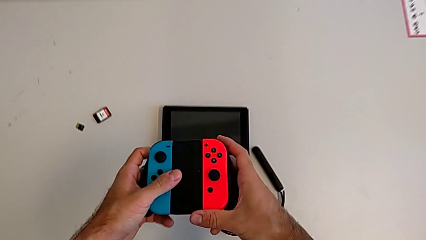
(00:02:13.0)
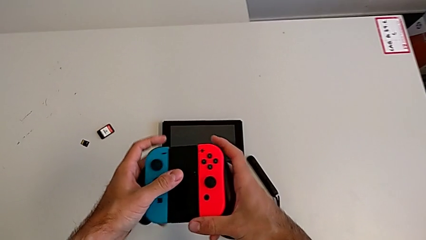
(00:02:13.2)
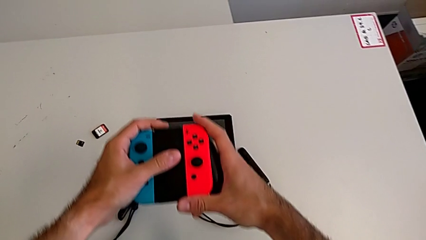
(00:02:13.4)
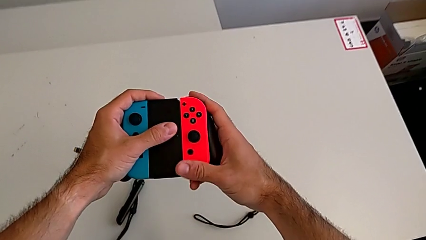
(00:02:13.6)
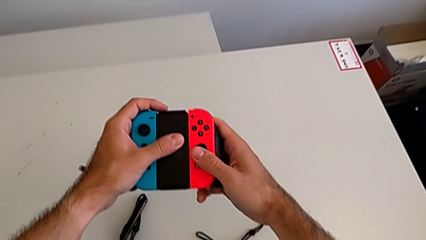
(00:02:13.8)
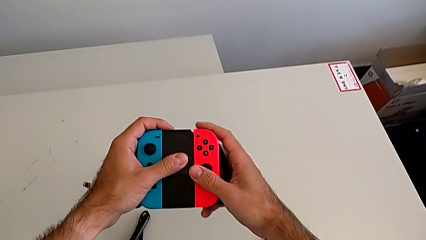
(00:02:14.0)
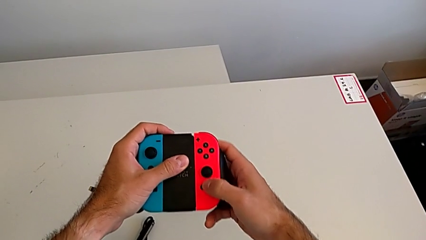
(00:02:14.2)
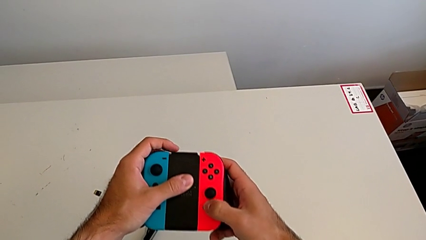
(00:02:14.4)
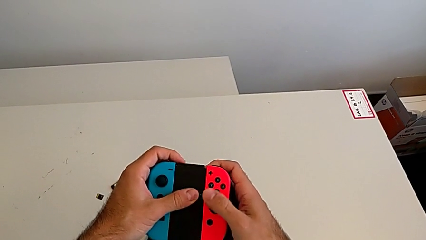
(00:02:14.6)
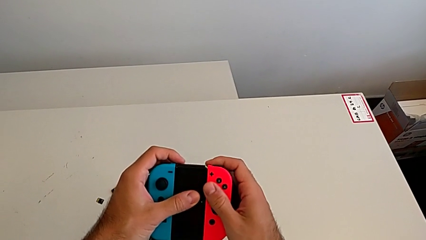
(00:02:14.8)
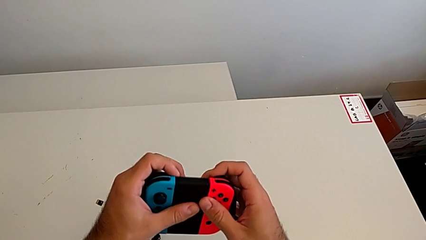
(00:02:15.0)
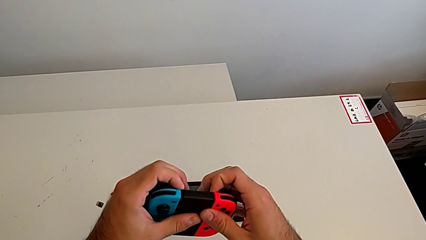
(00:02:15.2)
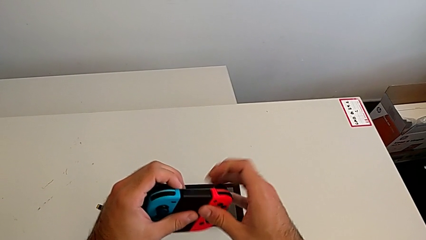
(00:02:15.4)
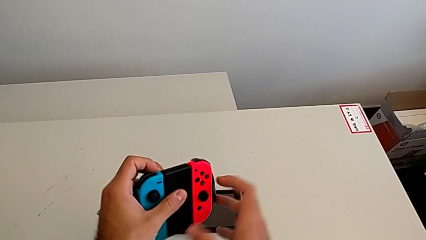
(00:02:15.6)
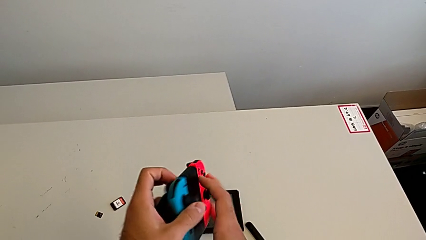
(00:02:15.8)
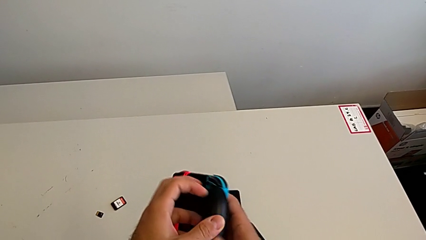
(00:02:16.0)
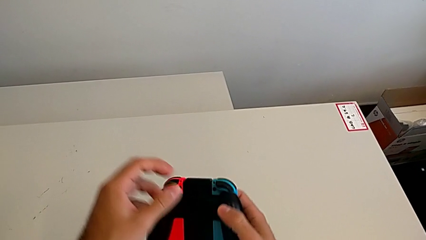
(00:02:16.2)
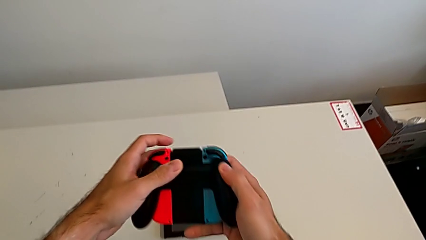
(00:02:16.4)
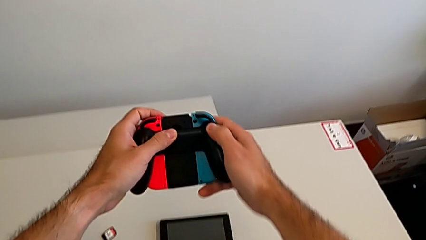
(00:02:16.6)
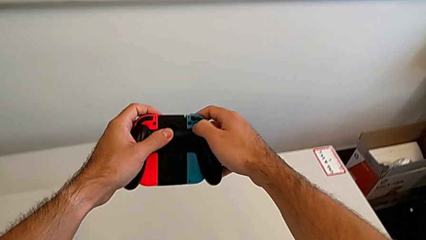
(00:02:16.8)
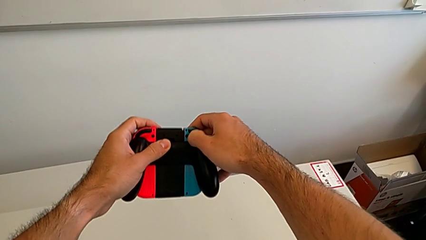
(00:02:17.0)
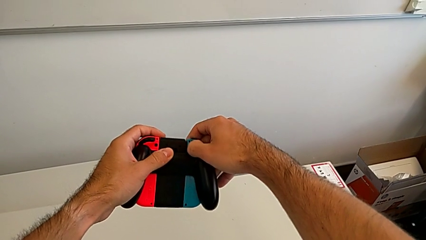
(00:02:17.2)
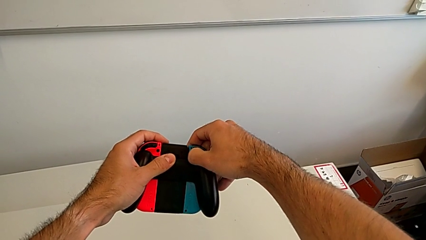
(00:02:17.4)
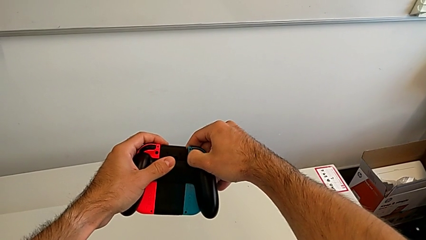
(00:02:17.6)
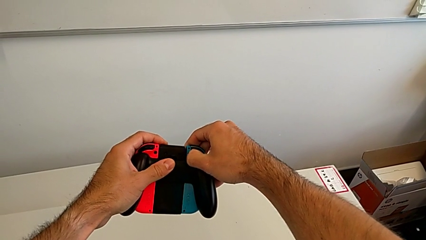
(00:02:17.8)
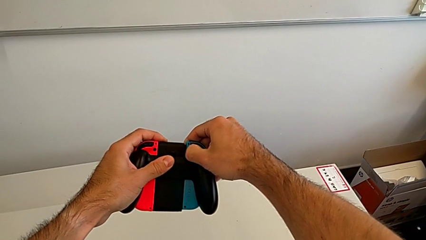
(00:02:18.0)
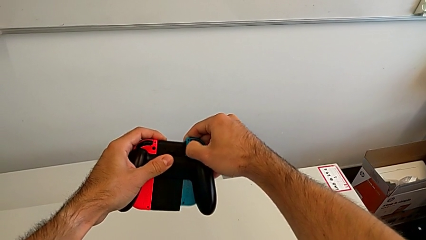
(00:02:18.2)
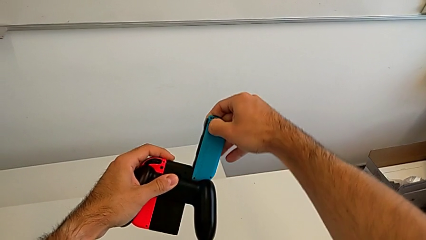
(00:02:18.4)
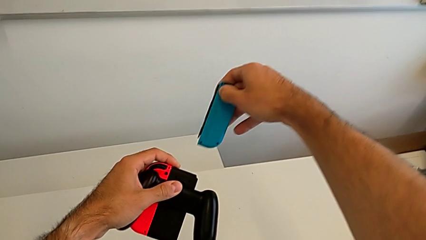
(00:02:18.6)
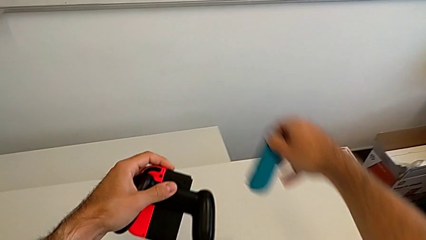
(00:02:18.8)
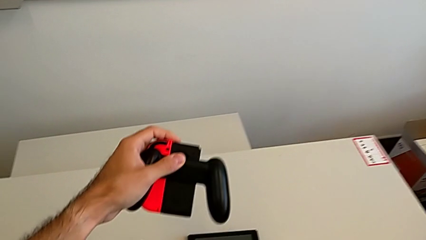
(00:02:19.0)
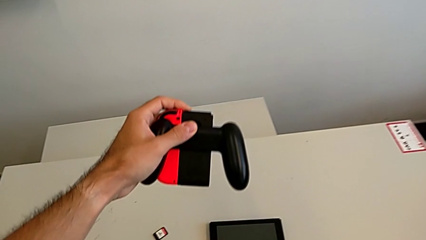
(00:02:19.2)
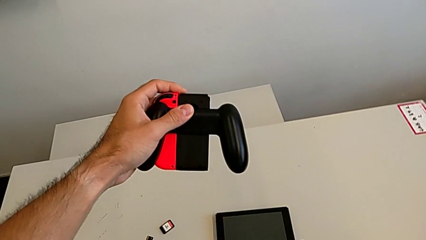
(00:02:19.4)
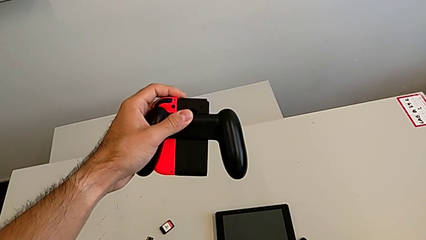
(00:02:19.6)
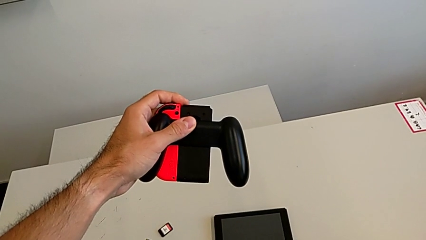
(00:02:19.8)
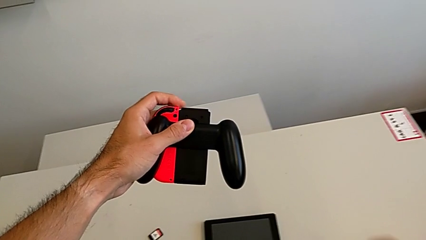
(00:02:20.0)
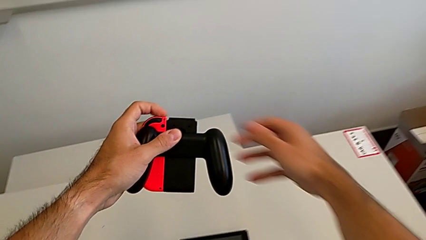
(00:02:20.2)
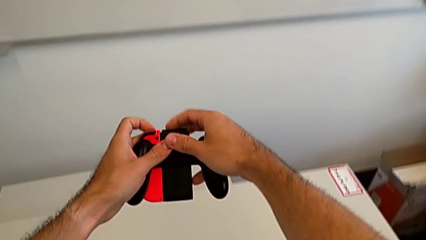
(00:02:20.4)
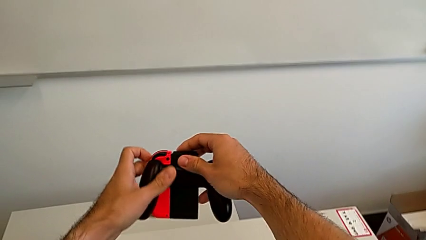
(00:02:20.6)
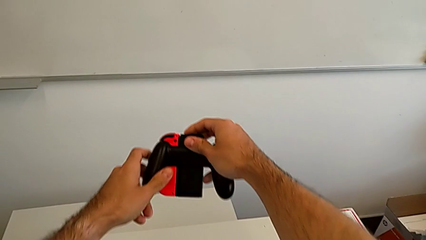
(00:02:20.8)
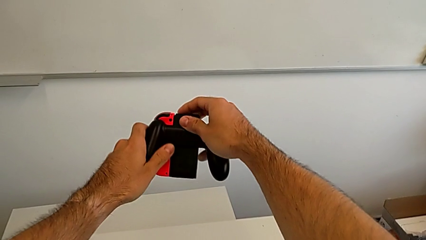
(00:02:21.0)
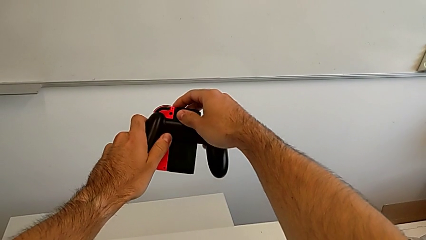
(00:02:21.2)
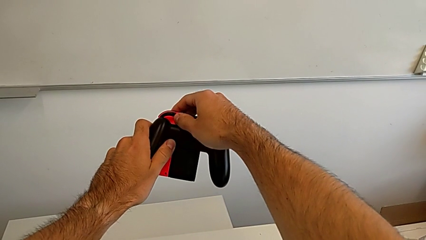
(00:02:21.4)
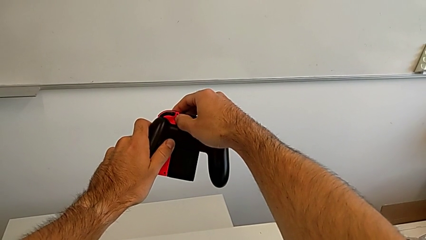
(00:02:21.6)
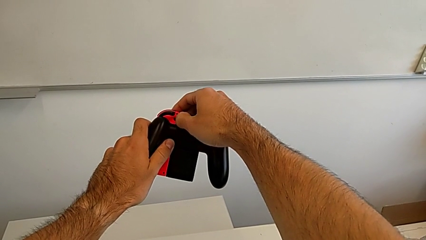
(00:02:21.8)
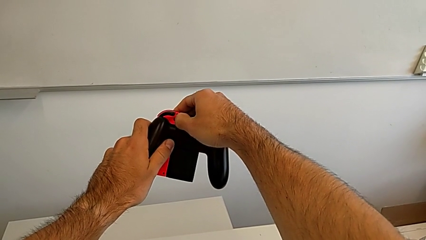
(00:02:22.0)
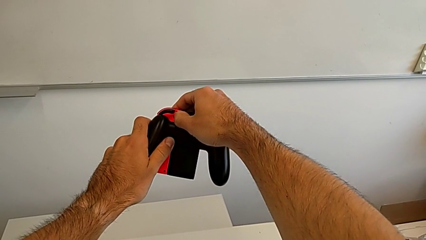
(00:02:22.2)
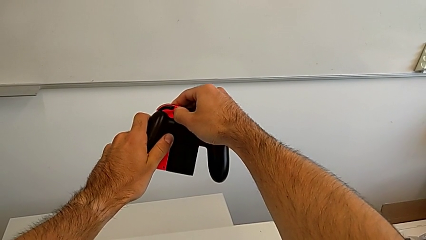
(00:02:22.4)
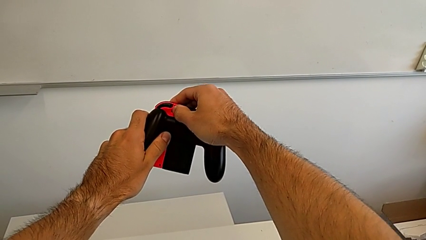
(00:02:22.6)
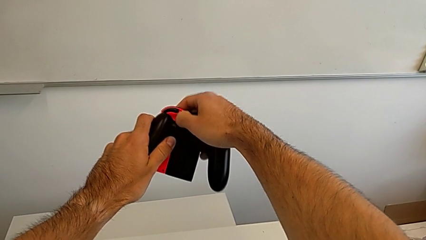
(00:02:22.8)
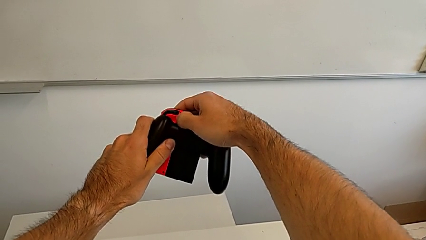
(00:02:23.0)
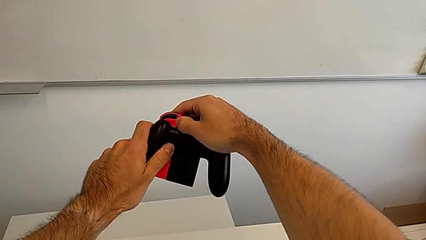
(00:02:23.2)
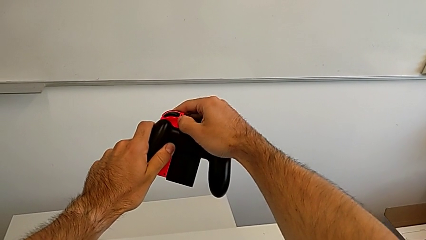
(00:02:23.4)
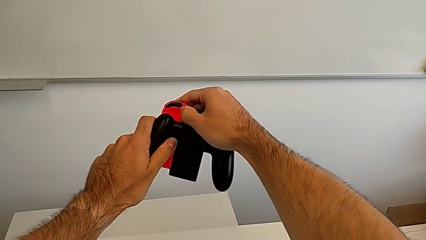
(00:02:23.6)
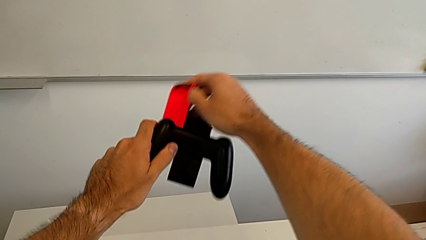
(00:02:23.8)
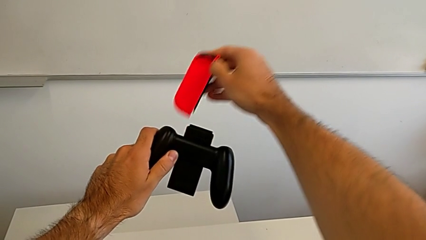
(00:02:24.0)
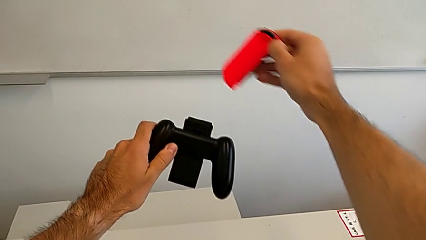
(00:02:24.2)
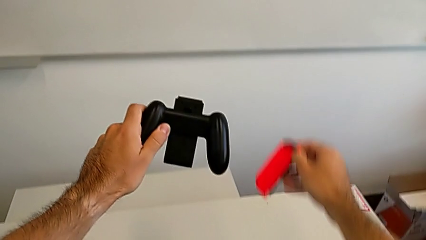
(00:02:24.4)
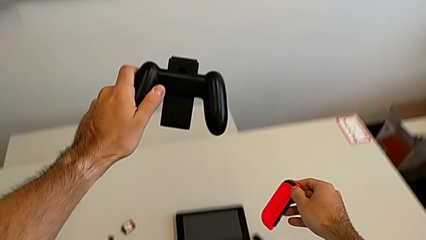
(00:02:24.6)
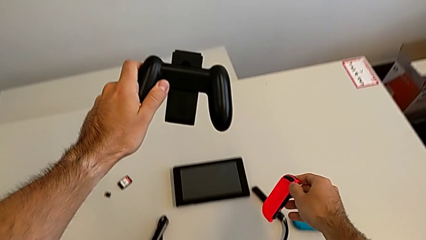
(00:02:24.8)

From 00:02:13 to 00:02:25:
The camera wearer is disassembling the Joy-Con controllers from the Joy-Con comfort grip. They withdraw the blue Joy-Con controller and withdraw the red Joy-Con controller.

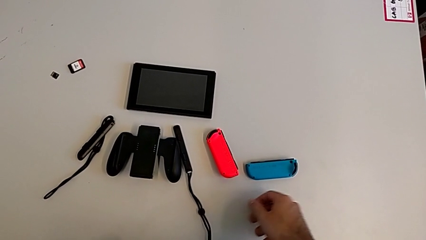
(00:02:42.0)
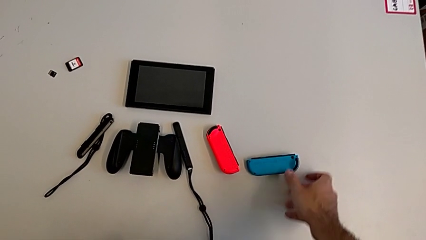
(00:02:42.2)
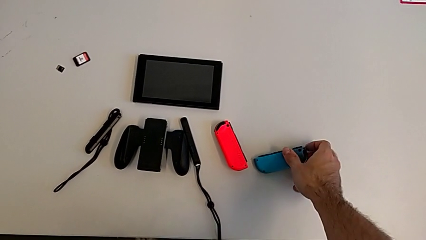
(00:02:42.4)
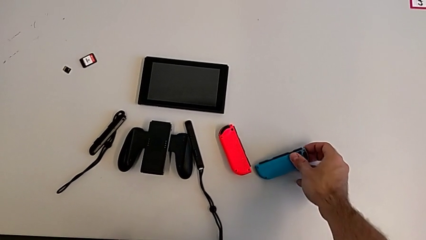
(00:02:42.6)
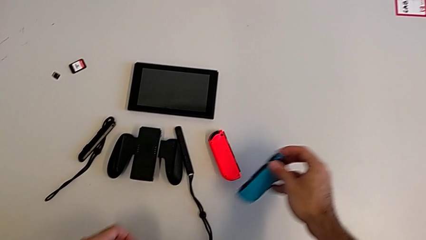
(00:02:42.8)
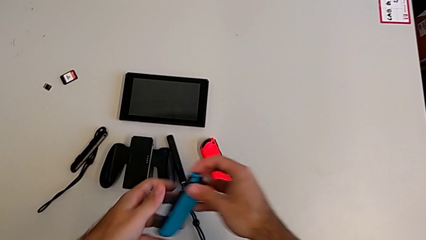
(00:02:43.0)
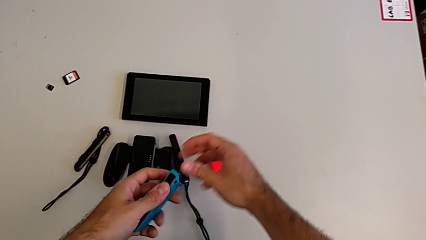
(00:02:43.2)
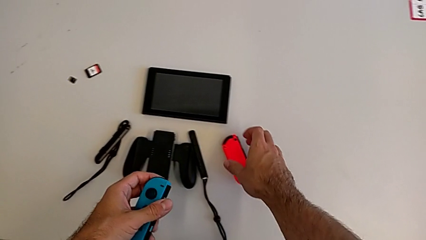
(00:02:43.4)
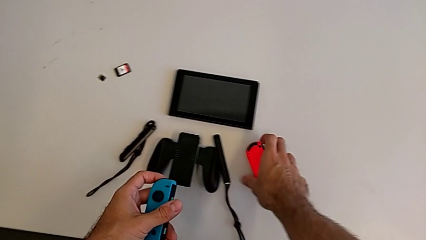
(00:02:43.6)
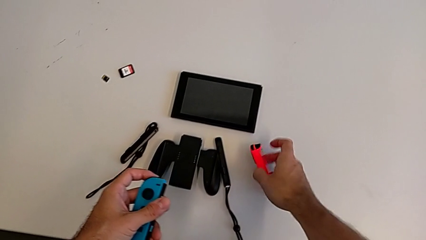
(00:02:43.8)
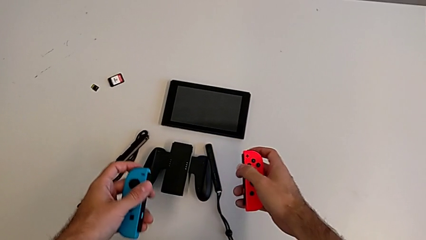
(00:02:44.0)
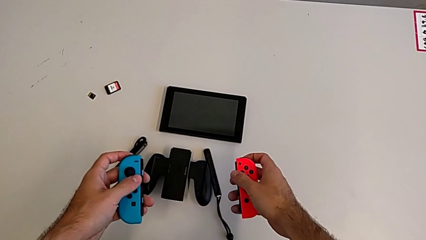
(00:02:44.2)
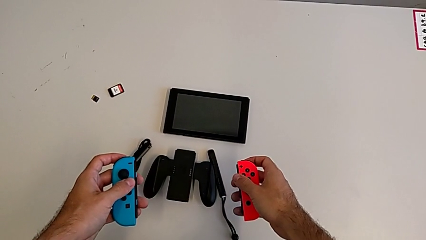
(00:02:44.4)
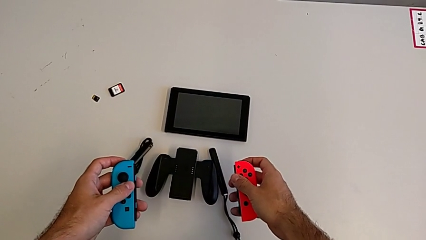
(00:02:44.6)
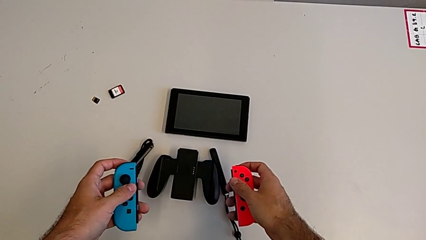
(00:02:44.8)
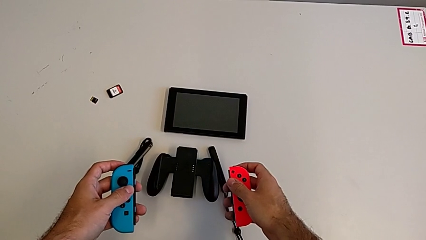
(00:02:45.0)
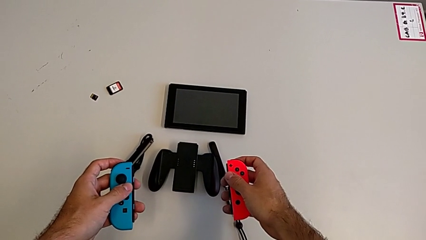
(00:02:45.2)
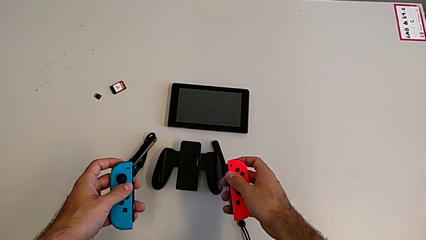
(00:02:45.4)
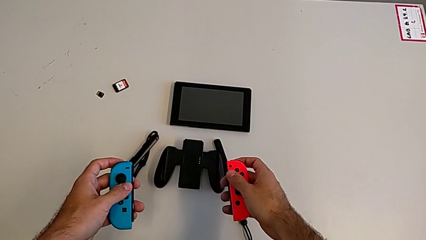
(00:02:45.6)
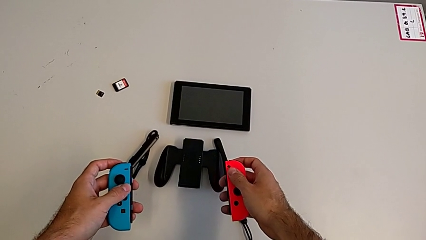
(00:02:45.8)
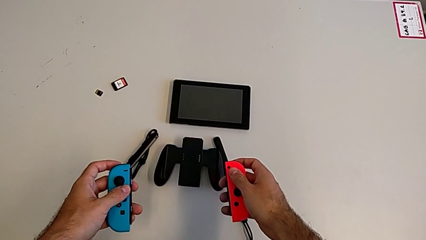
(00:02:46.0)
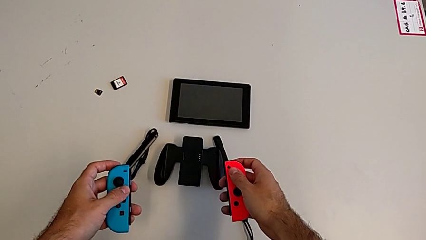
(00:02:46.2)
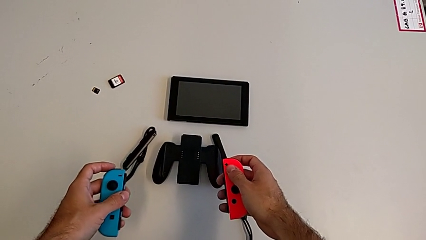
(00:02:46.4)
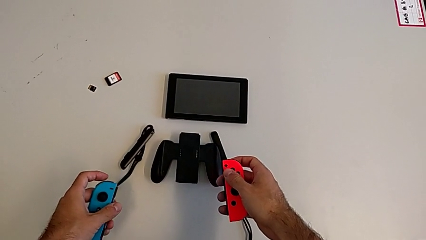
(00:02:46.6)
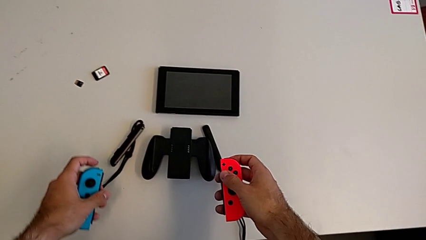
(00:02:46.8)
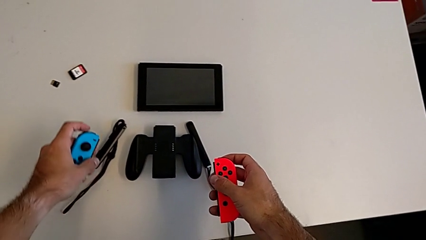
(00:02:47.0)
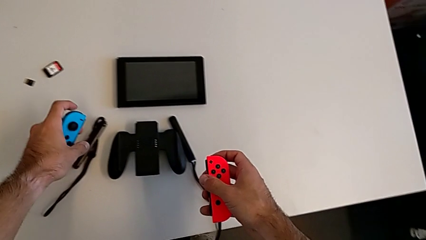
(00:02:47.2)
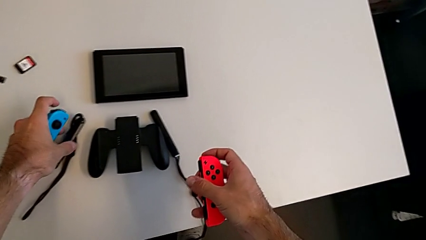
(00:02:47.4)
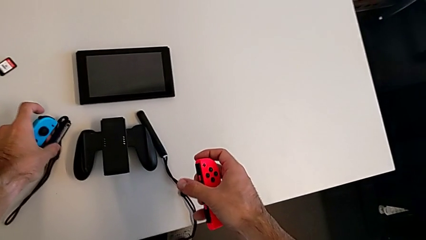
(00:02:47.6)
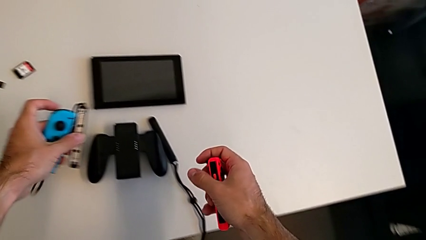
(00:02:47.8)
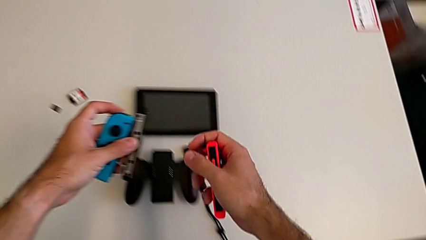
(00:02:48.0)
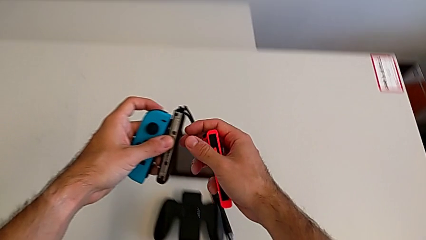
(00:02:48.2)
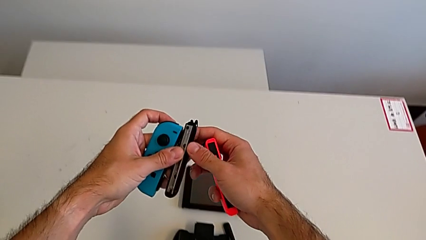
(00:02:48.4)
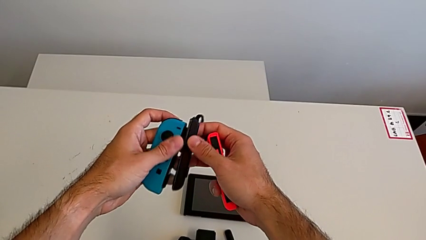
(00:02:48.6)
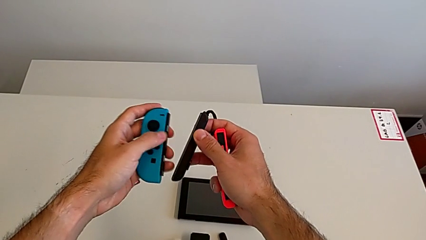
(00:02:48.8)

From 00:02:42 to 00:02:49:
The camera wearer is attaching the Joy-Con controller to the Joy-Con straps. They grab the blue Joy-Con controller, grab the red Joy-Con controller and grab the Joy-Con strap.
